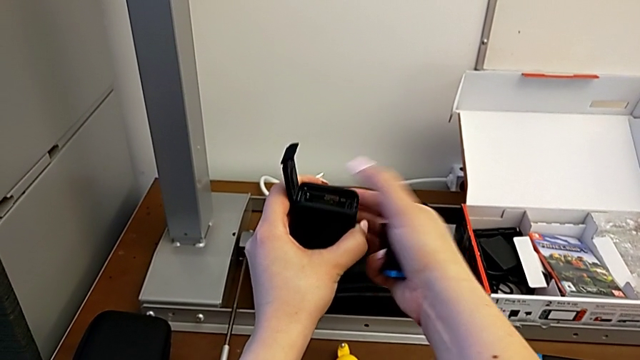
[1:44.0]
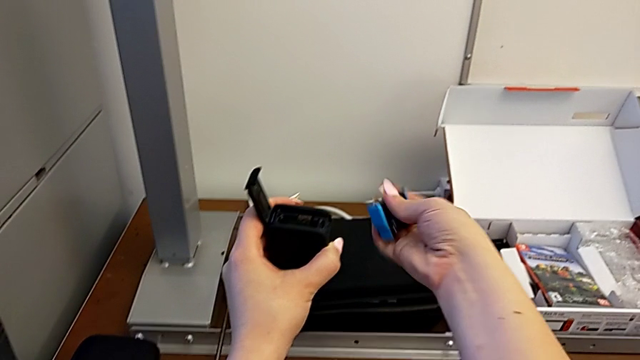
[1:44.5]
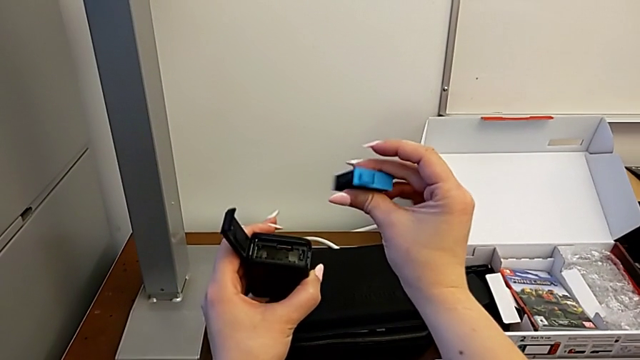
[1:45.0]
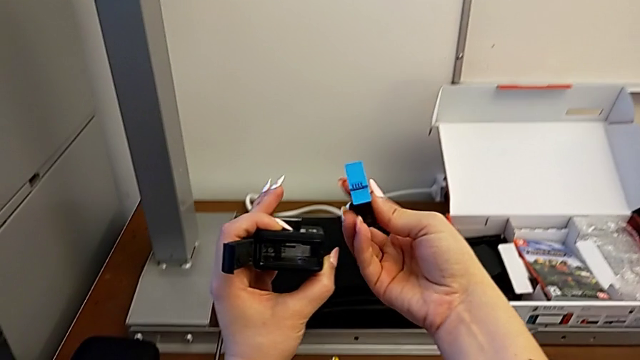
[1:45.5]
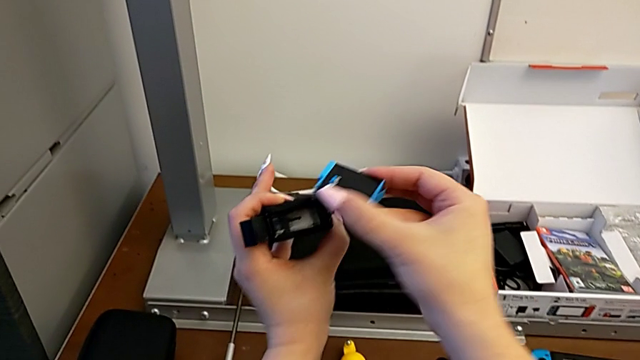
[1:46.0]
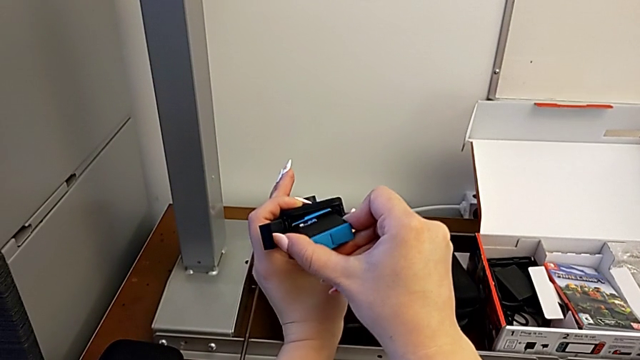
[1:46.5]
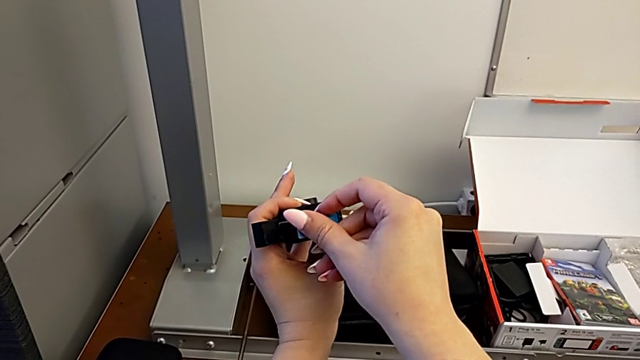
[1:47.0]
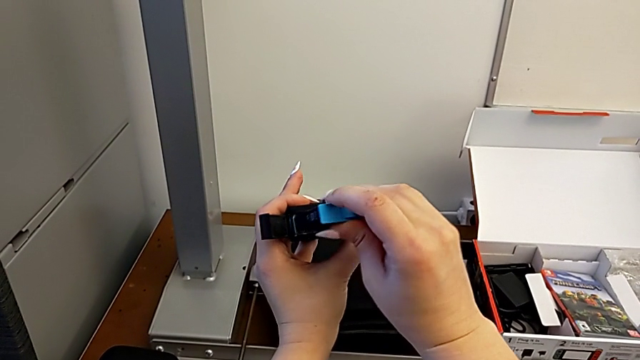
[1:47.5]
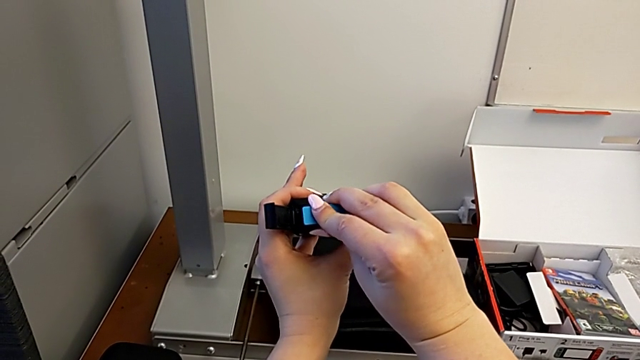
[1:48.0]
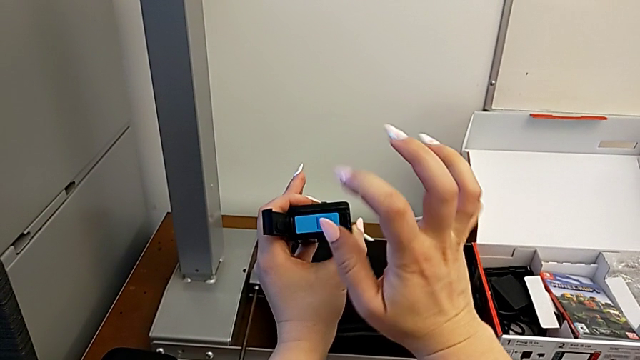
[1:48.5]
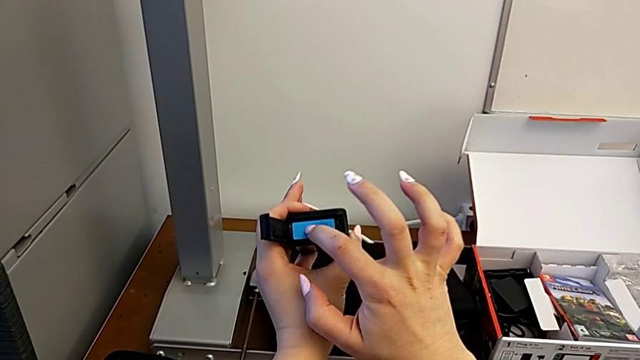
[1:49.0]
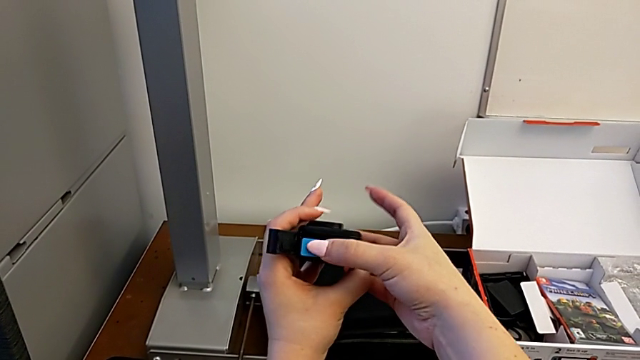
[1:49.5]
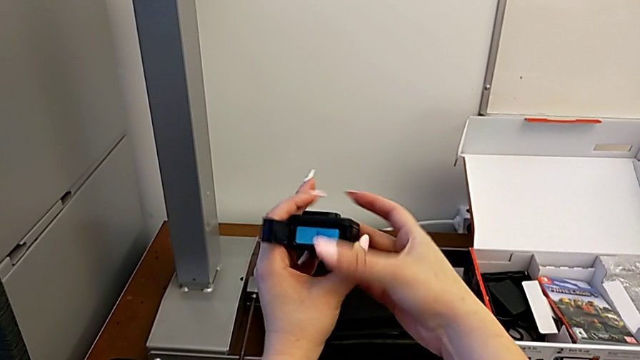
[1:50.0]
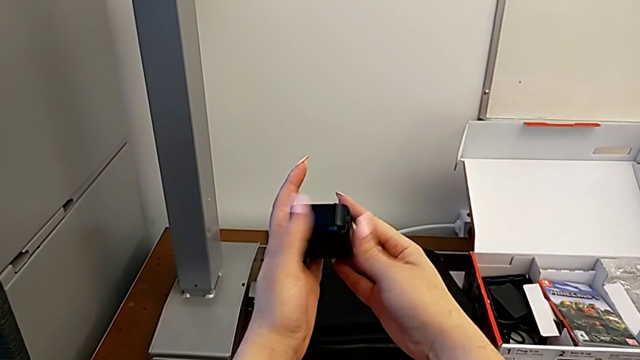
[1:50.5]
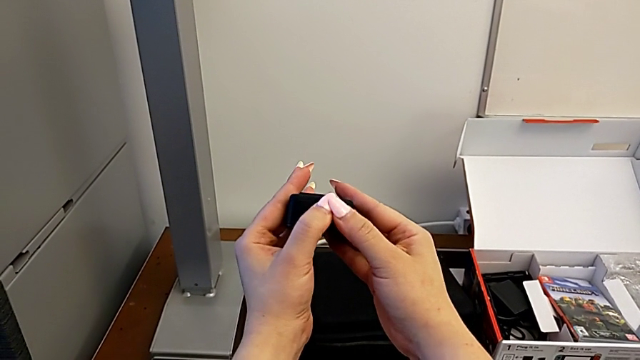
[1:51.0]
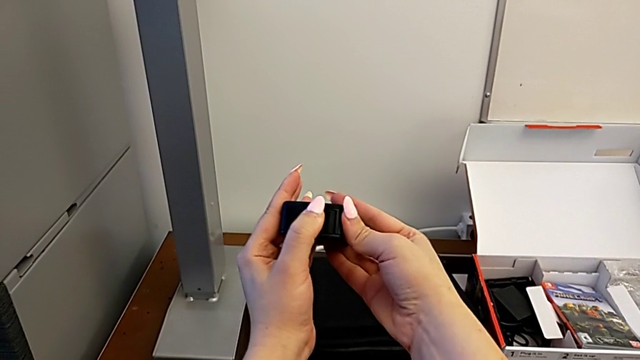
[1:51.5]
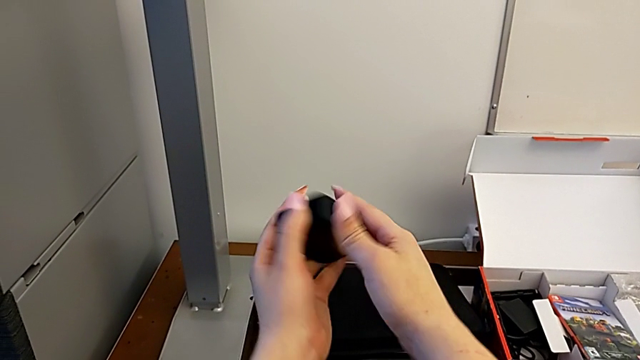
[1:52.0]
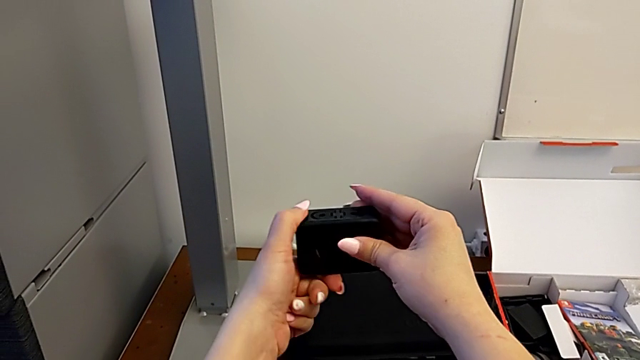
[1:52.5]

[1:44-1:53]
The camera wearer is changing the SD card regularly. They inspect the battery, insert it and close the battery door.

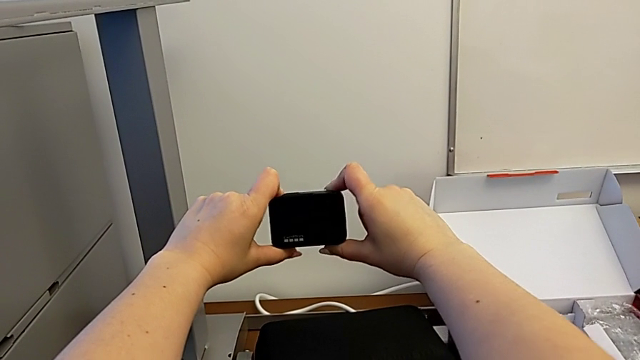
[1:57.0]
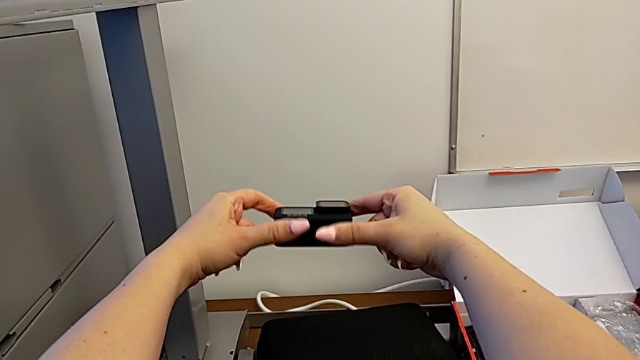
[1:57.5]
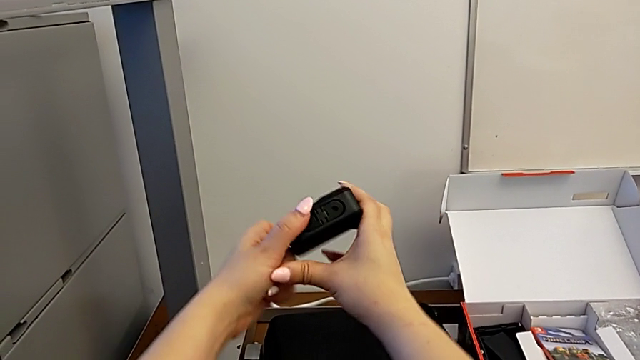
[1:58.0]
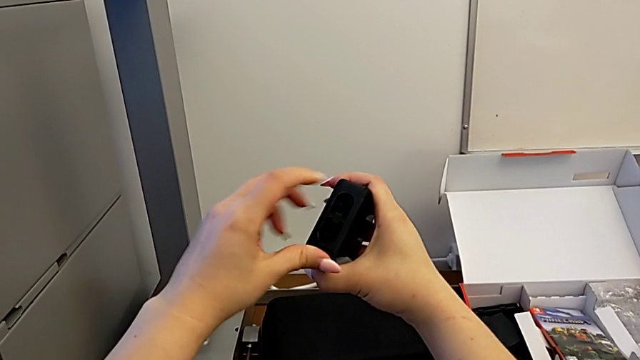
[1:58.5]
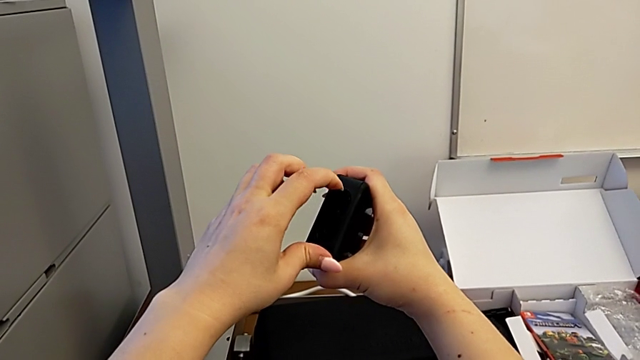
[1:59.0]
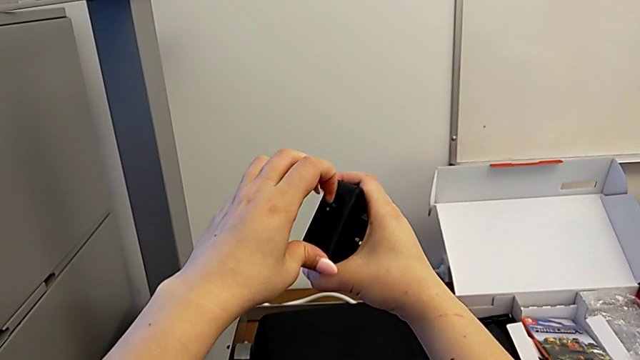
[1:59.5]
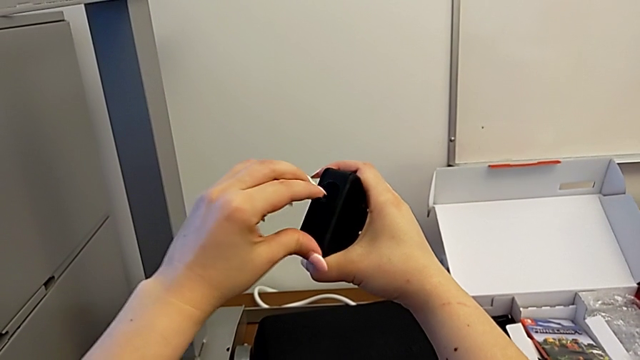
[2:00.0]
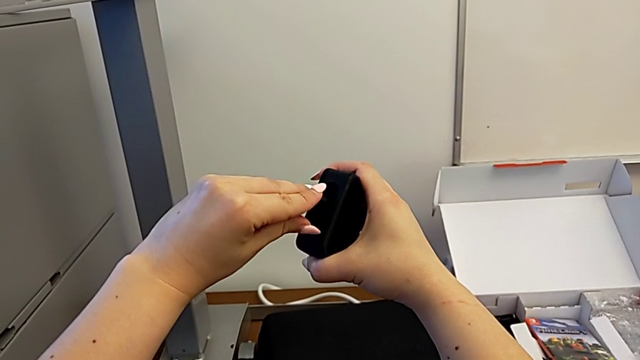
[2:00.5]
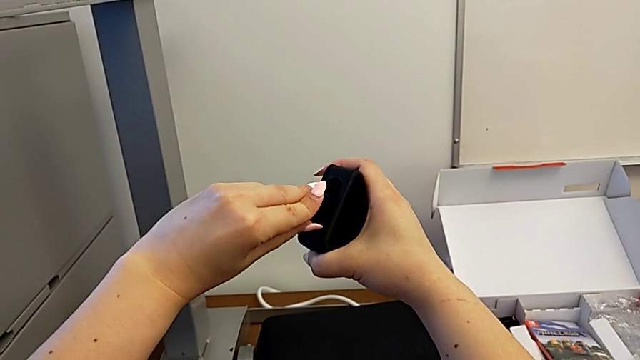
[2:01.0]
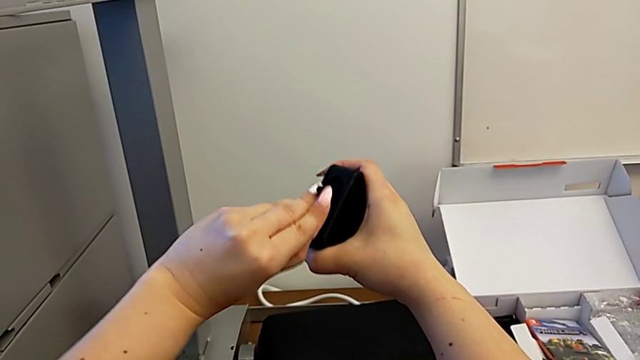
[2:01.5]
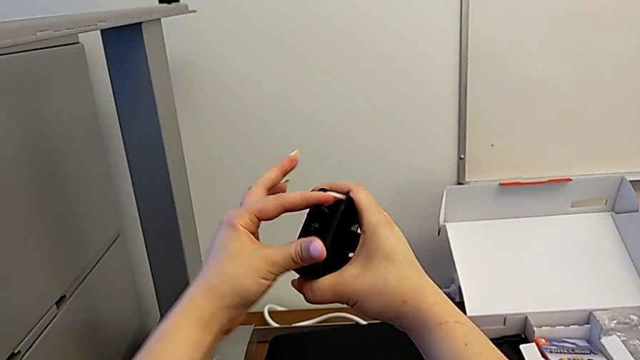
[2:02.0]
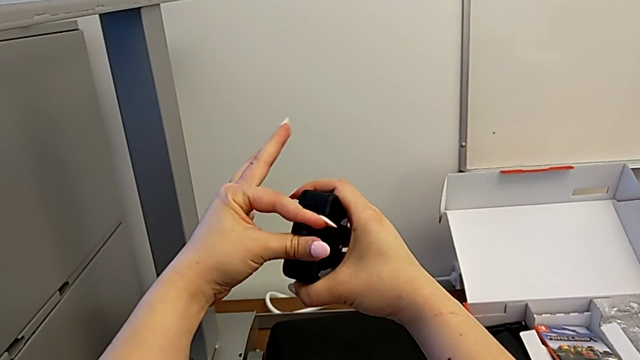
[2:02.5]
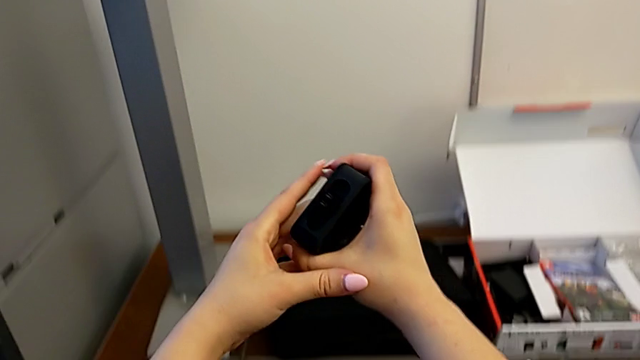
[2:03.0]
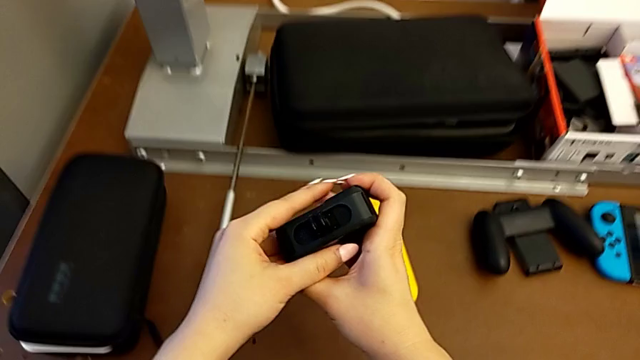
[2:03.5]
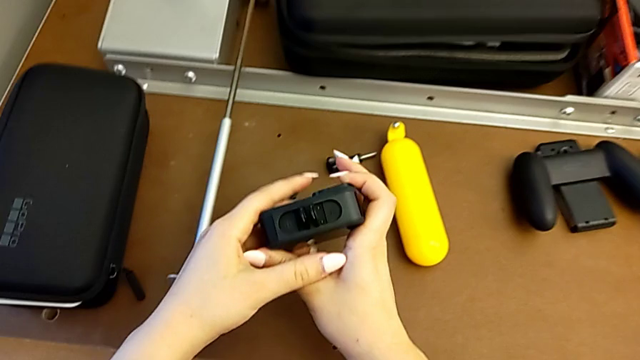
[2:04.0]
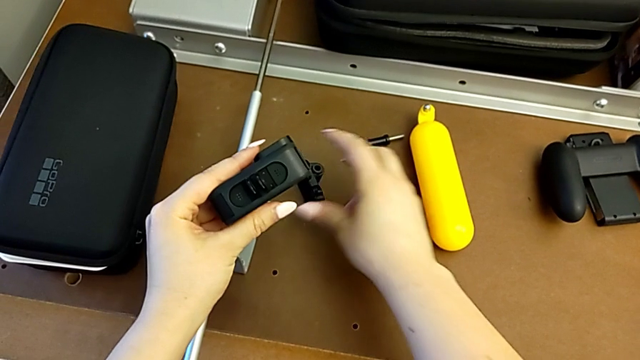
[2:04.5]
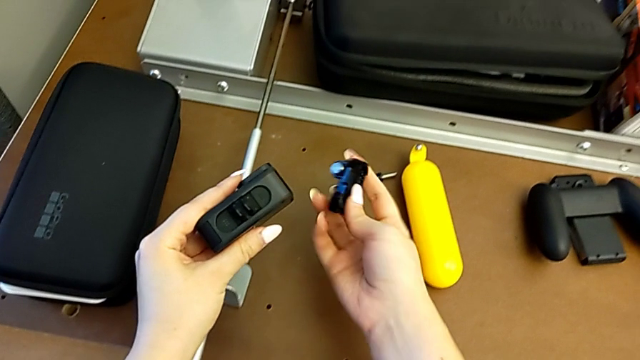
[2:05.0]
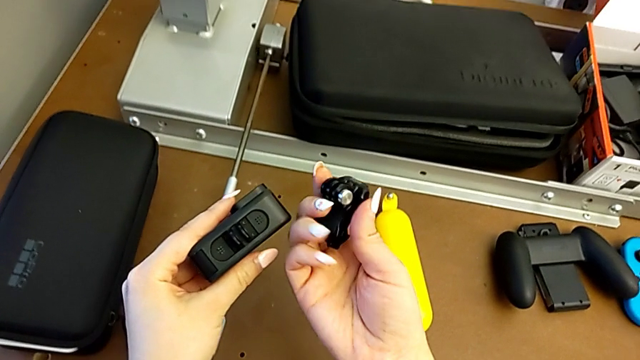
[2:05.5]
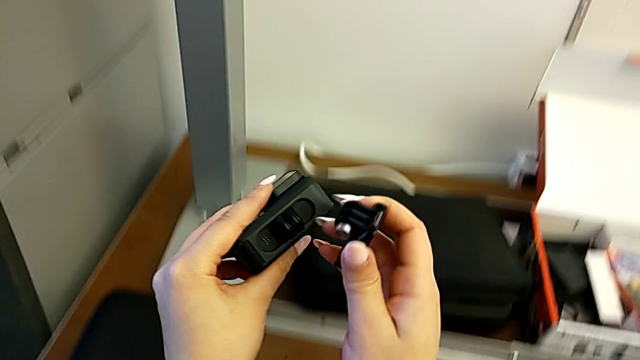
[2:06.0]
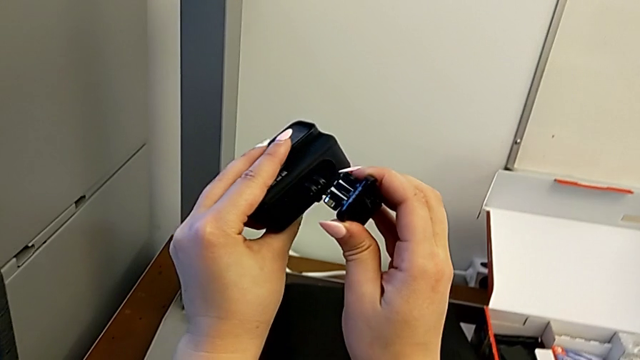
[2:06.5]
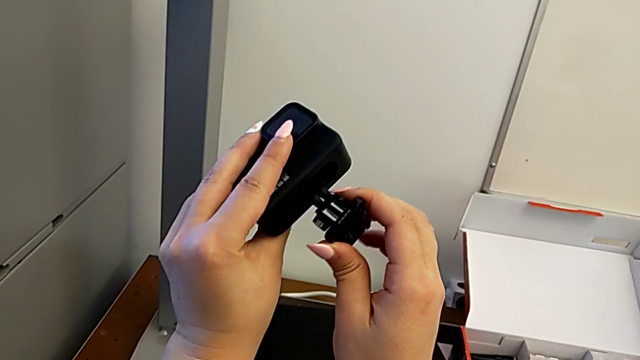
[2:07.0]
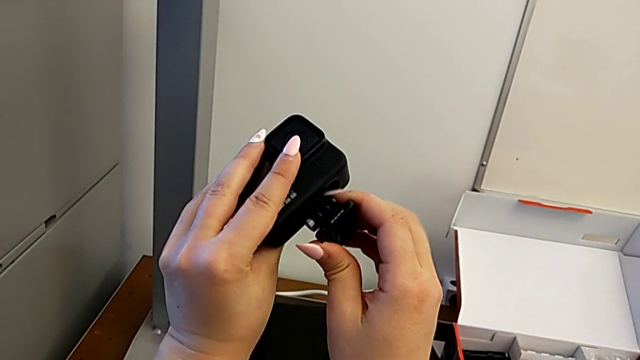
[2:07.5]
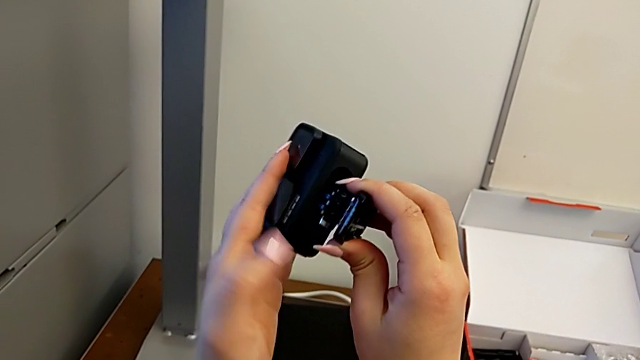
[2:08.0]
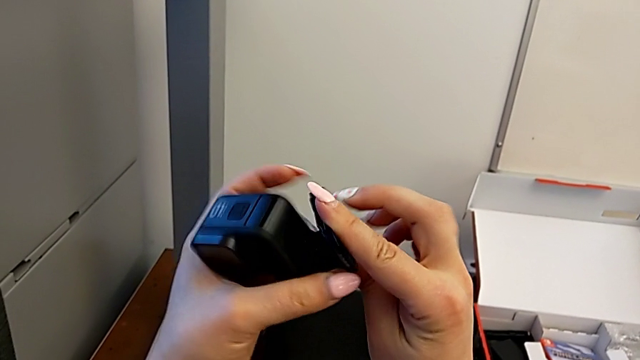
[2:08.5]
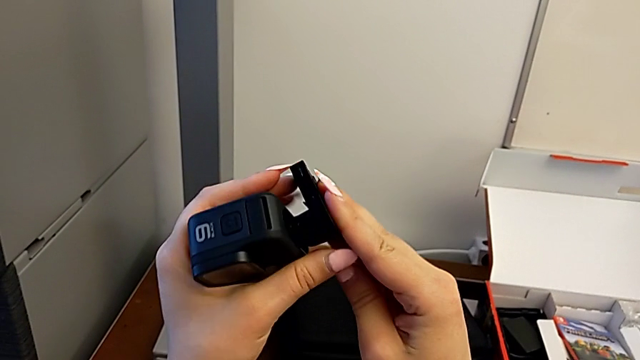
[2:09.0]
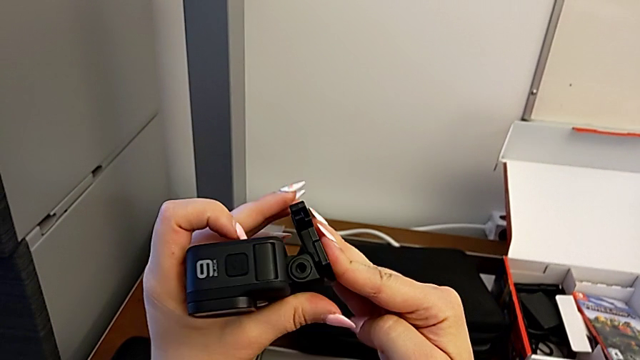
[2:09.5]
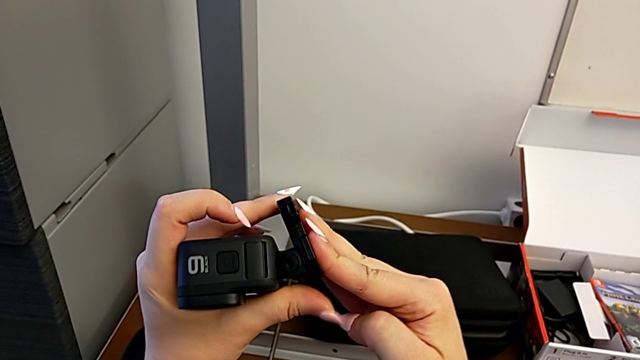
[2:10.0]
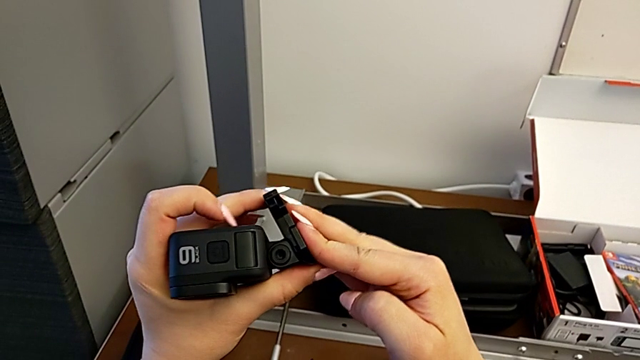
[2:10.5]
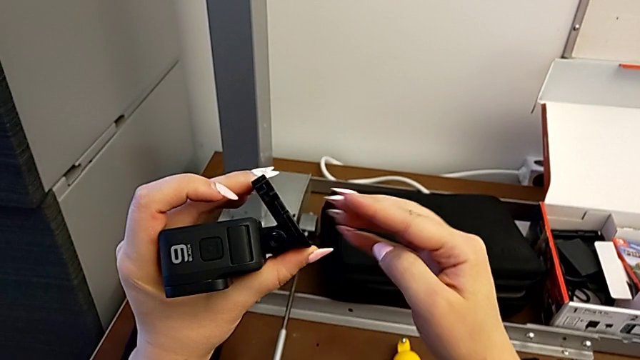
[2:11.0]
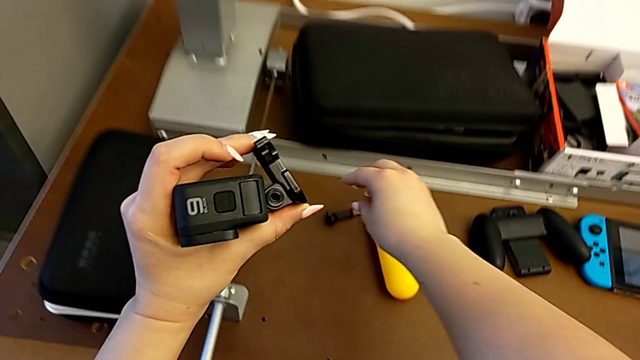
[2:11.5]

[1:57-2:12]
The camera wearer is mounting the shift arm onto the GoPro. They inspect the GoPro, open the mounting peg, lift the mount tabs and insert them.
